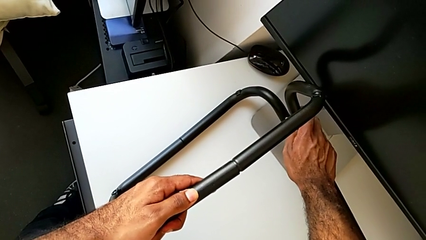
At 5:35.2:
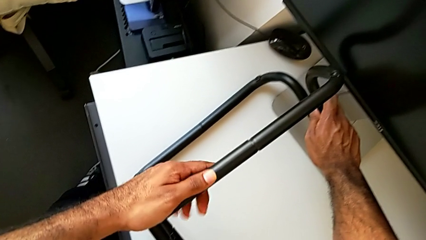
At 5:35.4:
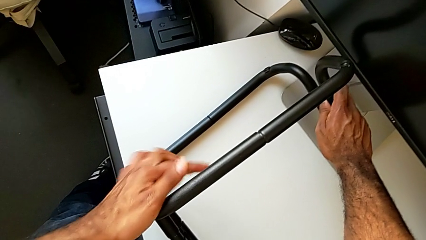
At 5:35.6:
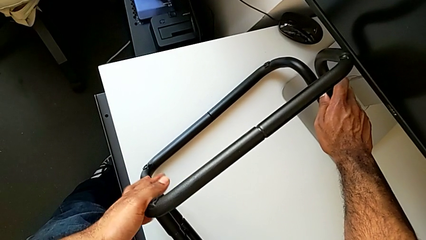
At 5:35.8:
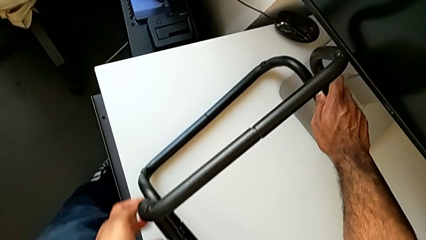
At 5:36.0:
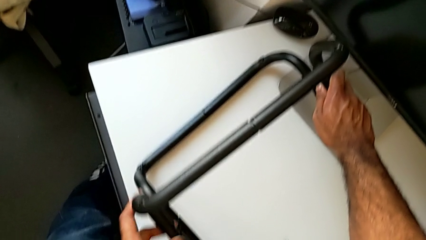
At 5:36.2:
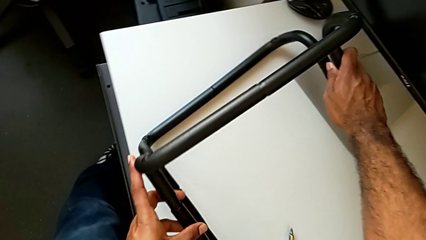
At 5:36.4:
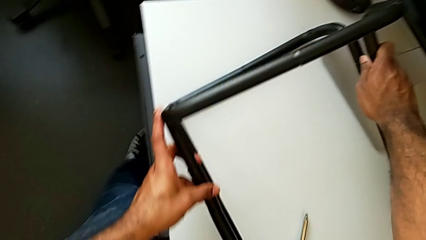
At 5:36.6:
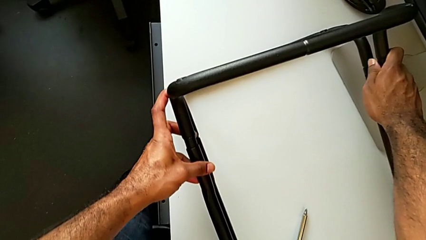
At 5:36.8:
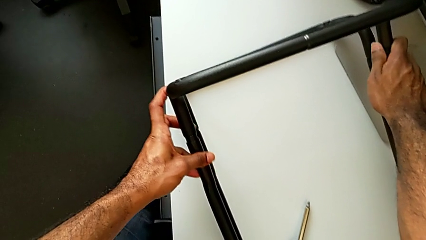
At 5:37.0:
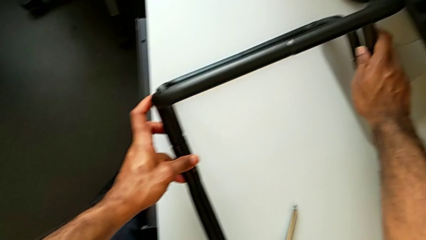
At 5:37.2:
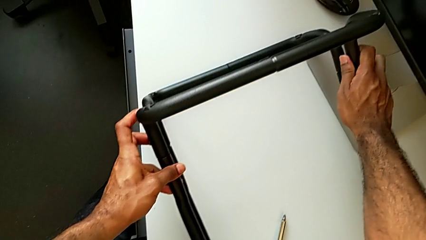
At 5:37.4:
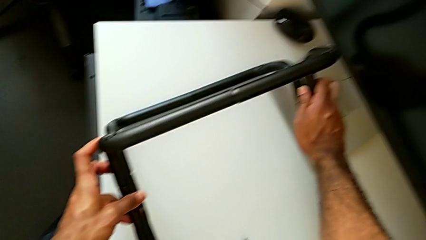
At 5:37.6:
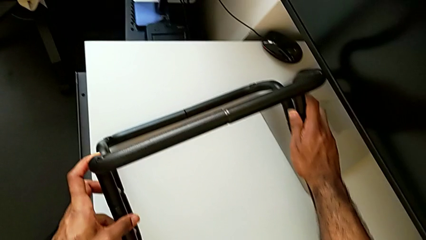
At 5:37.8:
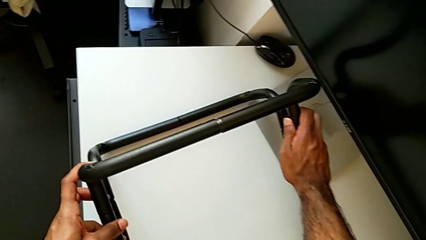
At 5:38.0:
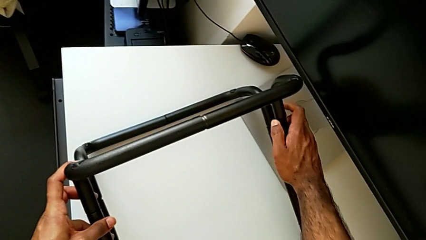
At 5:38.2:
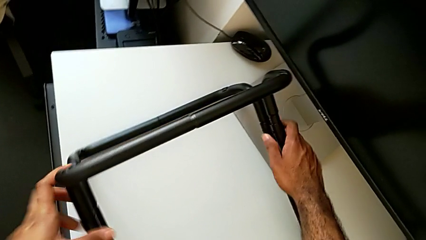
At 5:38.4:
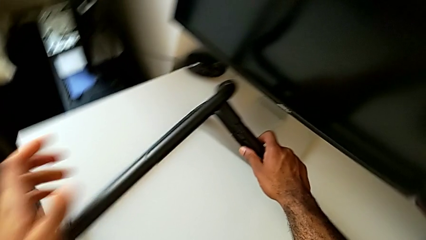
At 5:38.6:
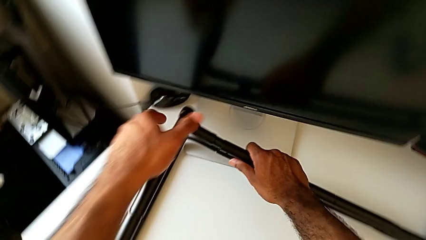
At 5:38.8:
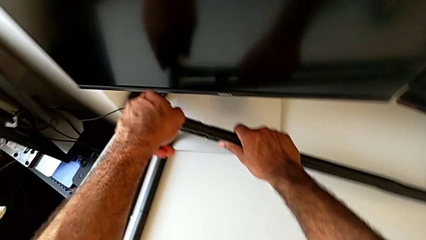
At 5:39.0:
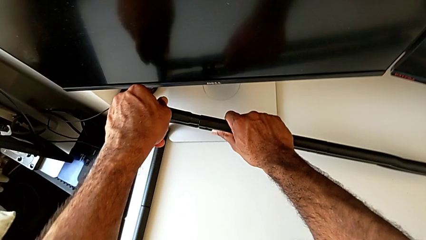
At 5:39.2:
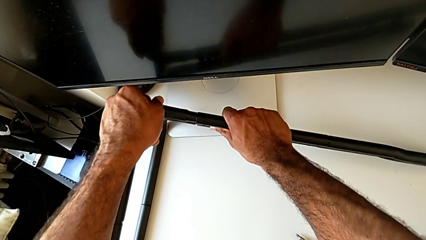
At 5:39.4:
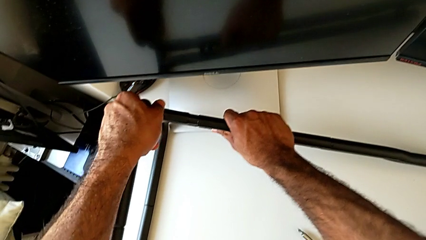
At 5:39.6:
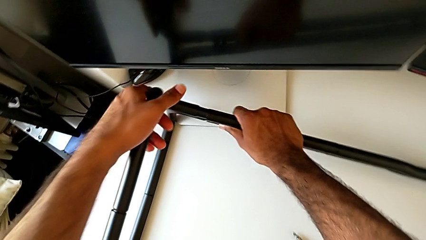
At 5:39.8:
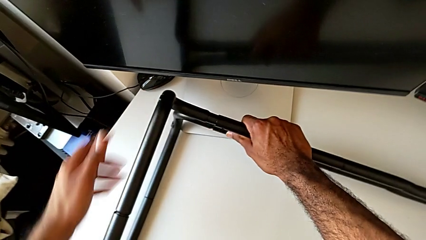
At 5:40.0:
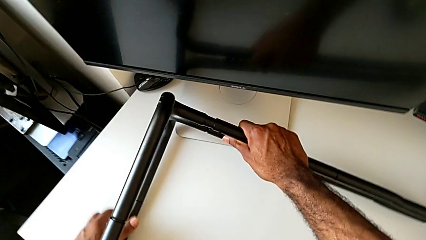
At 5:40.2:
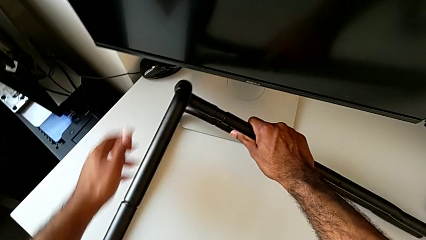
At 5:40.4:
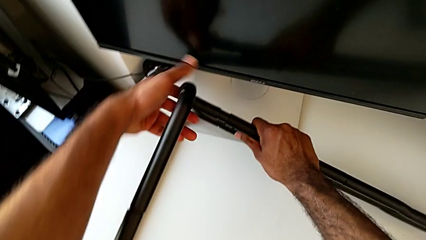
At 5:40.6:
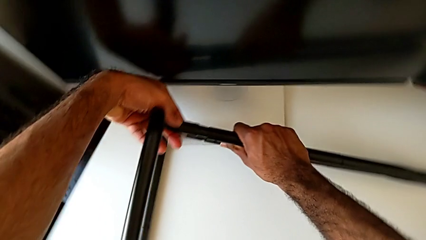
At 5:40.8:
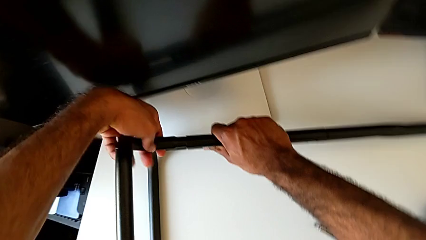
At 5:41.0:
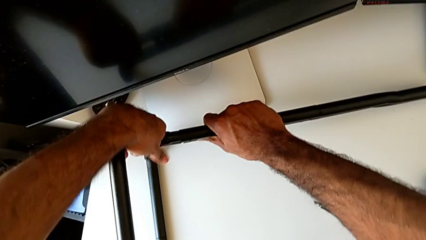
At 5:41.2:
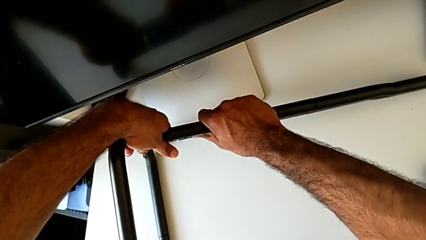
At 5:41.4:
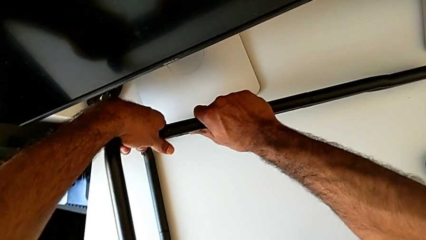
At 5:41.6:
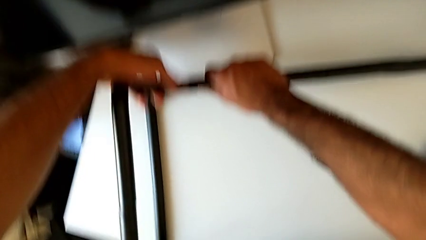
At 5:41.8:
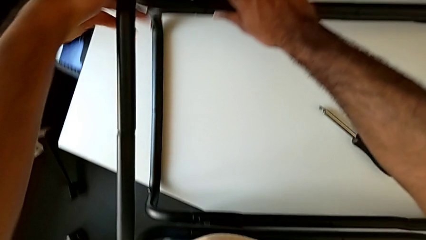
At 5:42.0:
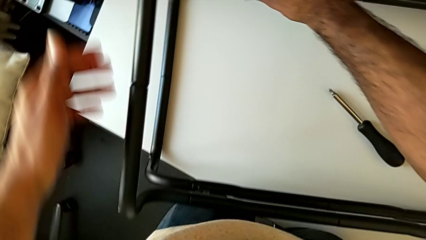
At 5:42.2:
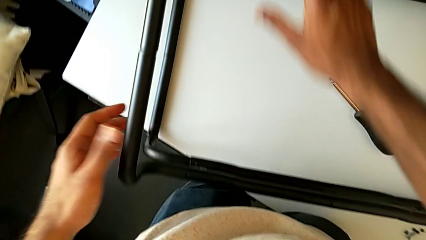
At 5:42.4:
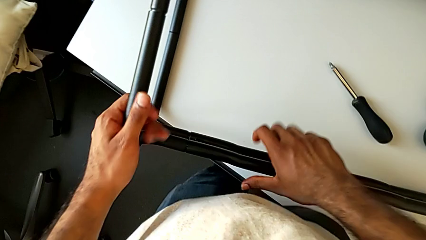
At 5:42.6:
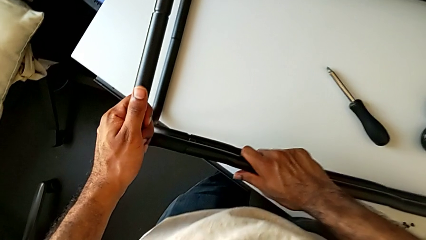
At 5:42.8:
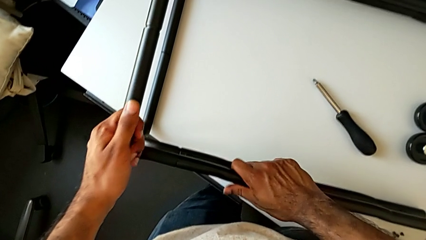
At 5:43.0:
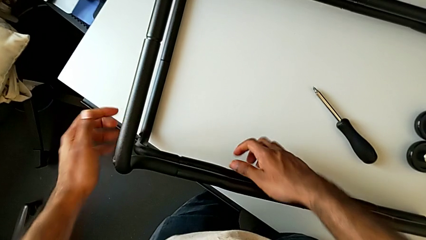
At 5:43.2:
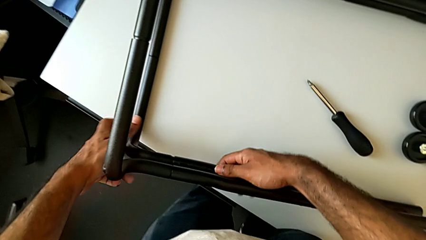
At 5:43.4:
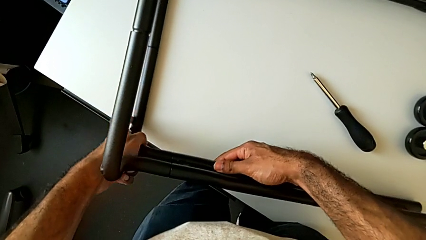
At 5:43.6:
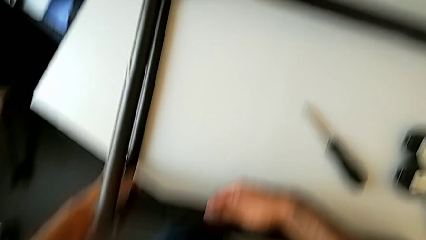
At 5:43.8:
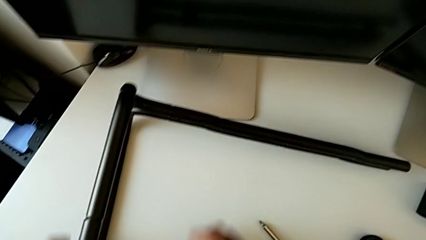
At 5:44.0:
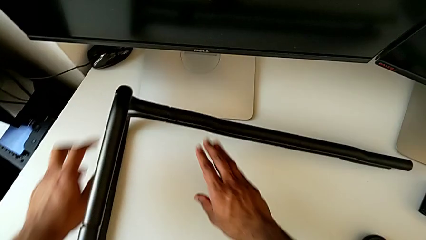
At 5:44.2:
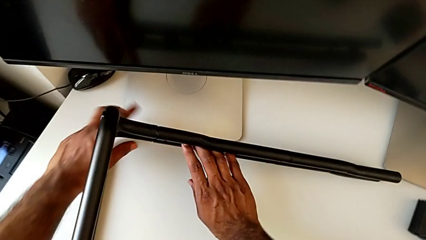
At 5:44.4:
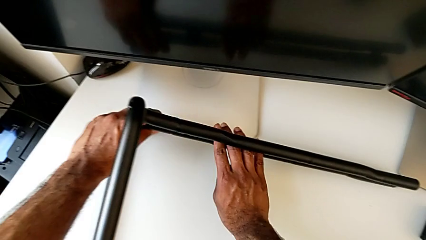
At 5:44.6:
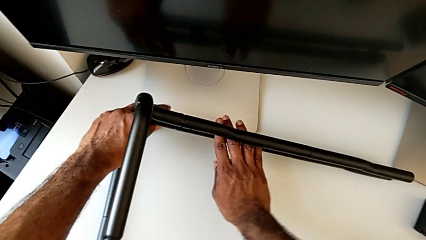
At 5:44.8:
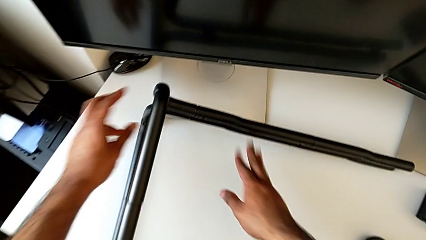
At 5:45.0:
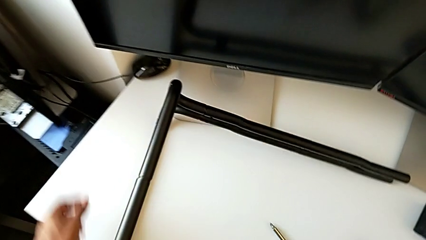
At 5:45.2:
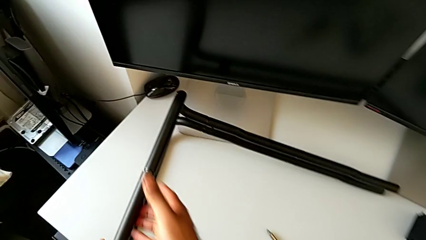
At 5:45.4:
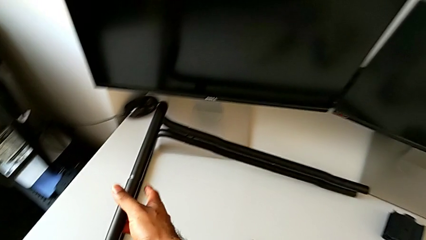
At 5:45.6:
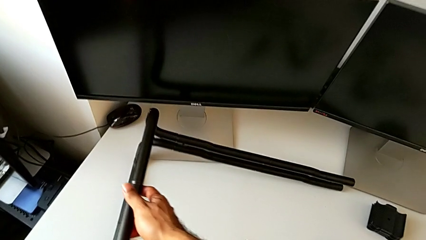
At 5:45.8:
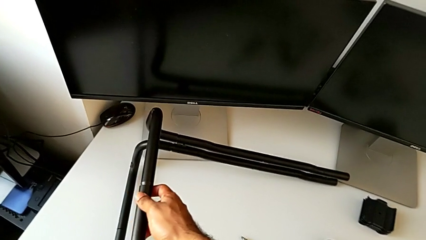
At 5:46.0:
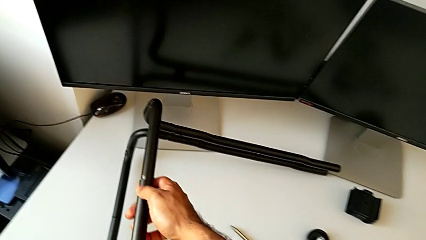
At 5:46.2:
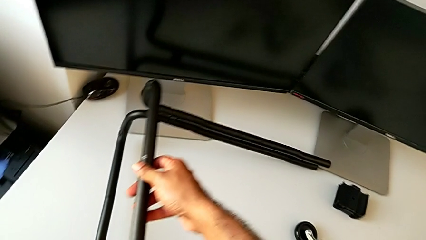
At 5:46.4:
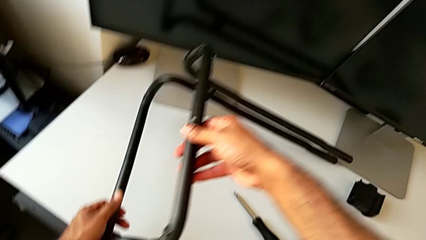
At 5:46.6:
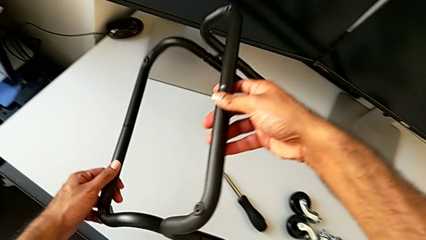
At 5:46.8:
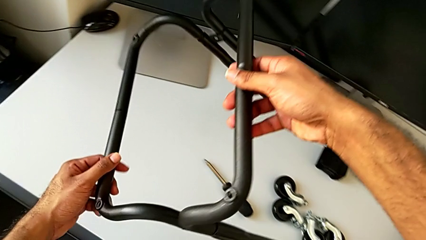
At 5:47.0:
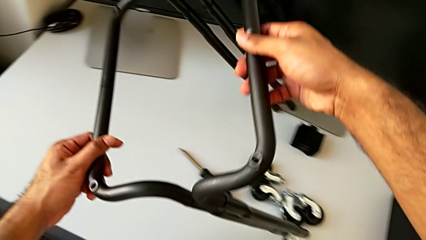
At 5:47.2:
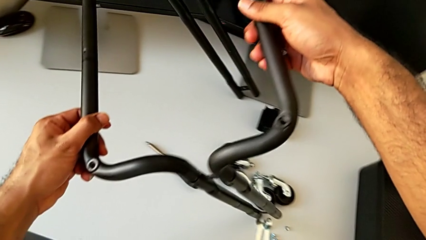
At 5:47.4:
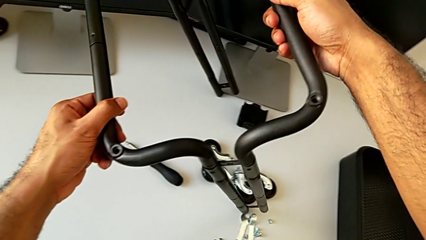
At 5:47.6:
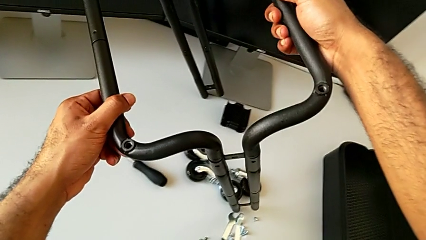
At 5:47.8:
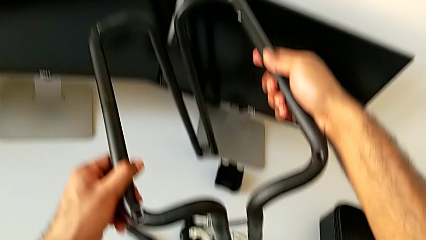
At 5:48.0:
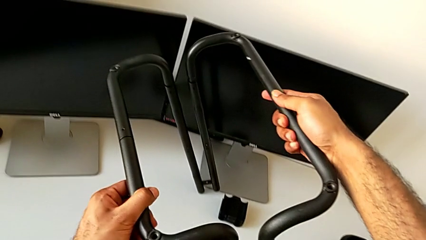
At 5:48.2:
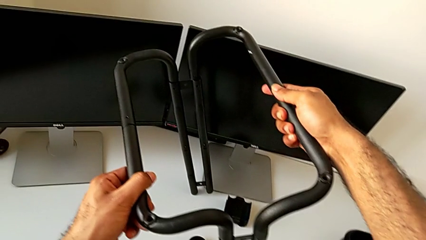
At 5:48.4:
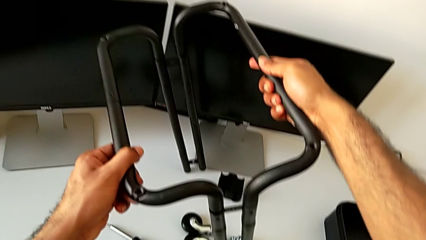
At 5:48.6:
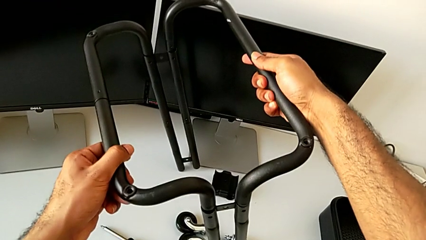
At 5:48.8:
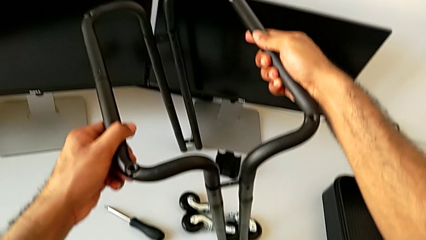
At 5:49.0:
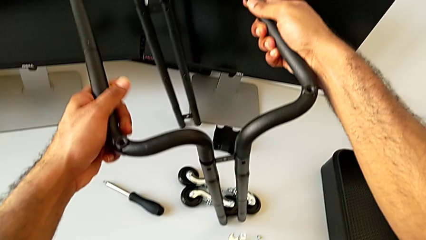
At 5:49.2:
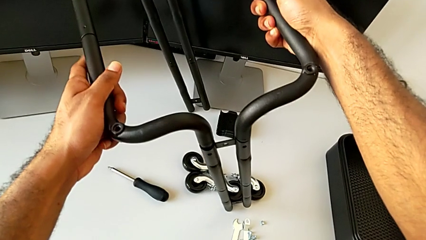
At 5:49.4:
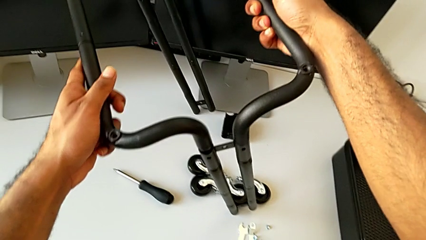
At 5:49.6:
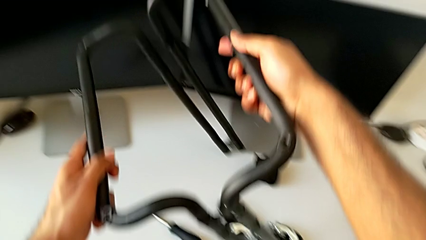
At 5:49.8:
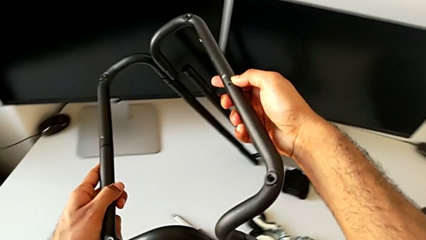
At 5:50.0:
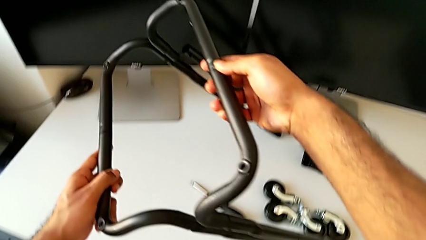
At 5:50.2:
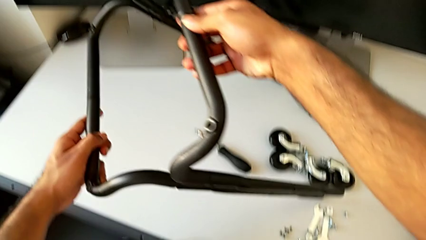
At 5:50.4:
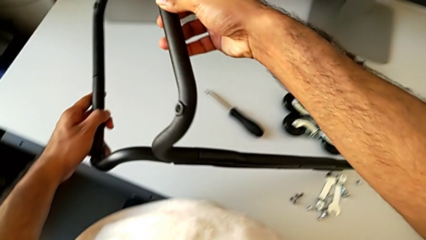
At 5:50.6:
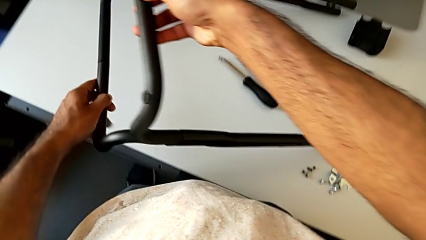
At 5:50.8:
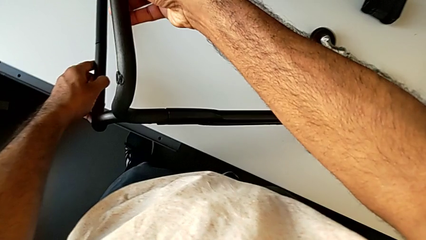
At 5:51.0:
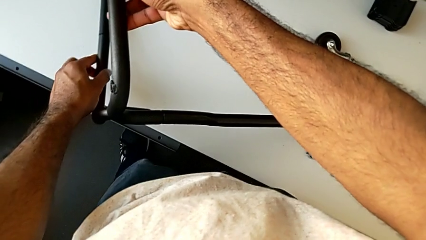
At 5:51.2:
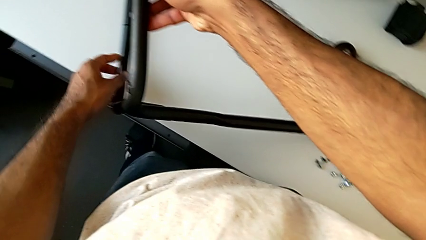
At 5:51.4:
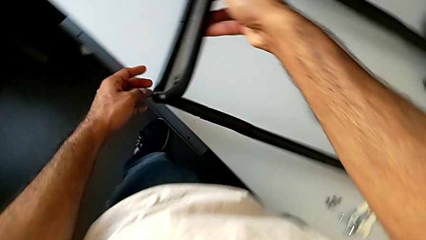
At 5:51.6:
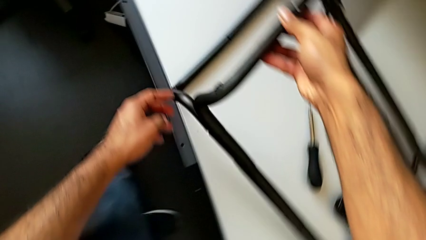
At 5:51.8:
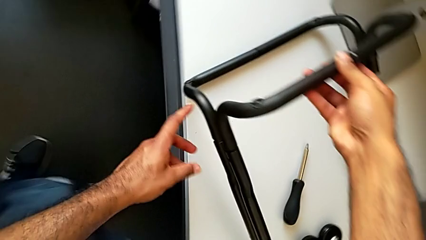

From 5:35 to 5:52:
The camera wearer is assembling the base frame with the side bars. They keep inserting the frame, inspect the leg, lift it and place it.
